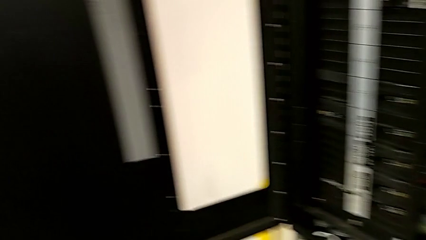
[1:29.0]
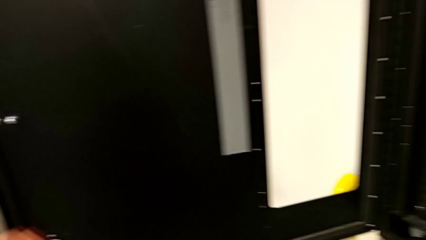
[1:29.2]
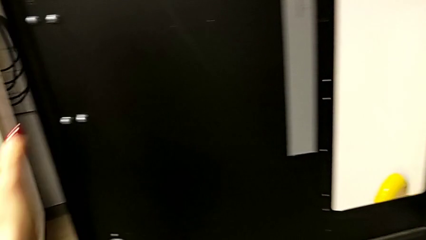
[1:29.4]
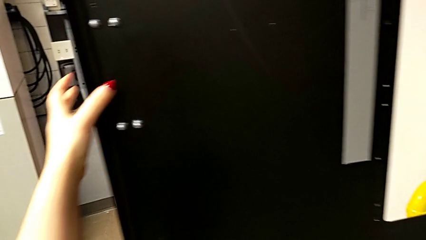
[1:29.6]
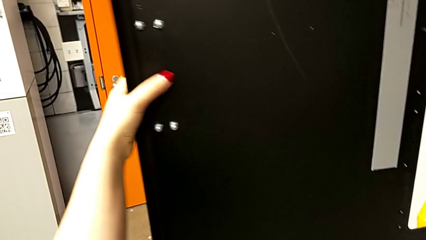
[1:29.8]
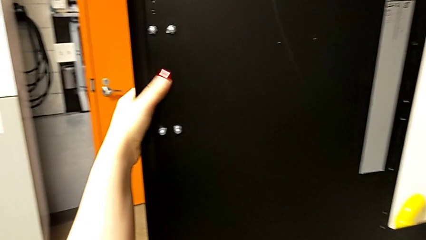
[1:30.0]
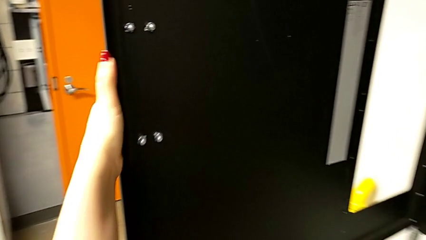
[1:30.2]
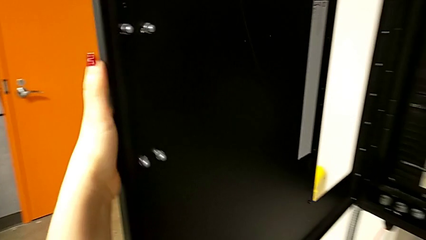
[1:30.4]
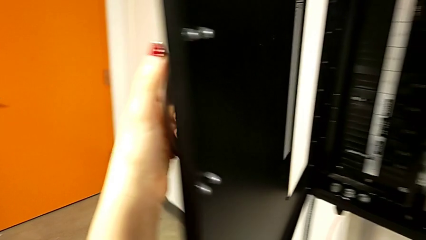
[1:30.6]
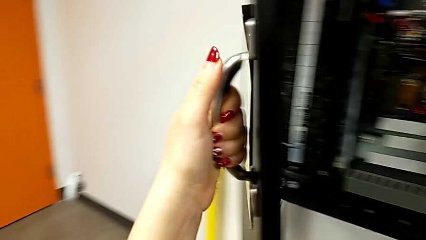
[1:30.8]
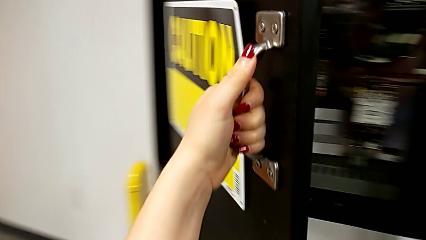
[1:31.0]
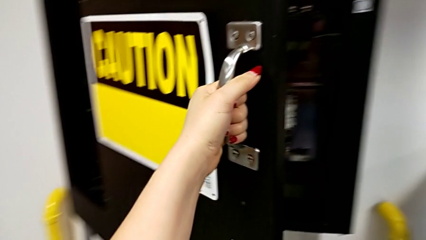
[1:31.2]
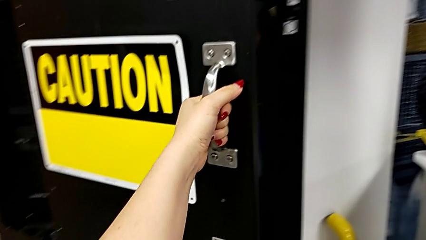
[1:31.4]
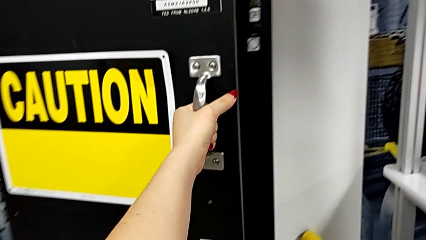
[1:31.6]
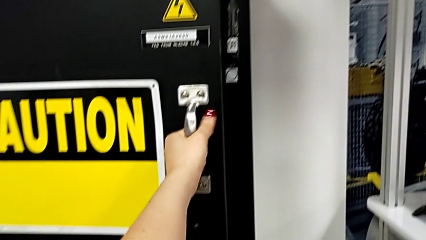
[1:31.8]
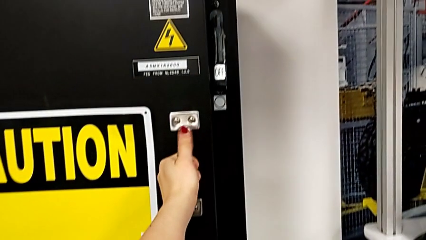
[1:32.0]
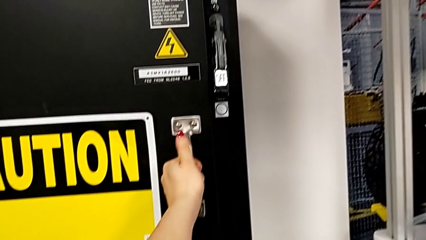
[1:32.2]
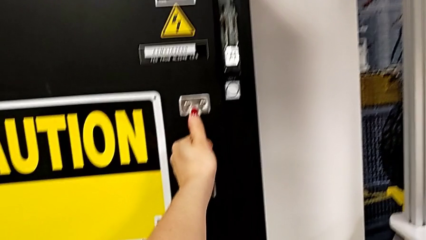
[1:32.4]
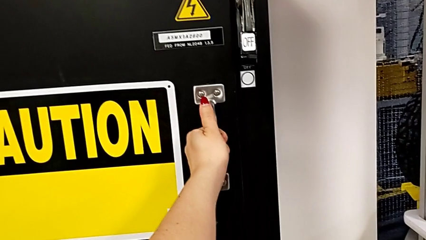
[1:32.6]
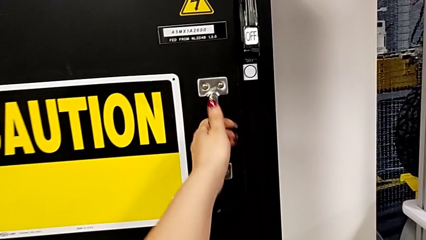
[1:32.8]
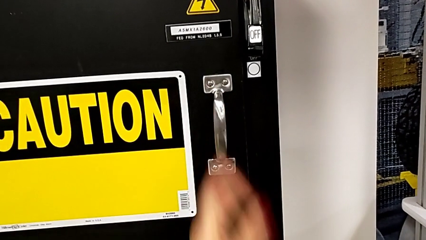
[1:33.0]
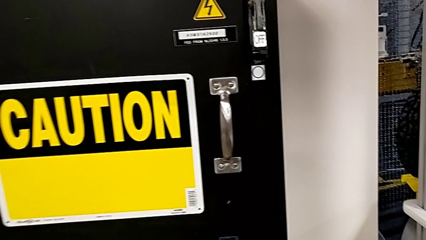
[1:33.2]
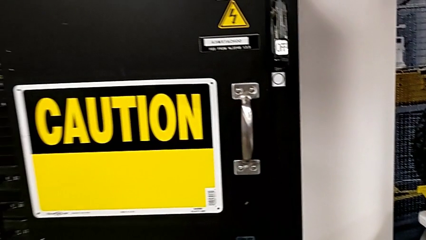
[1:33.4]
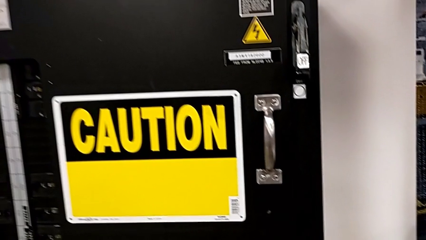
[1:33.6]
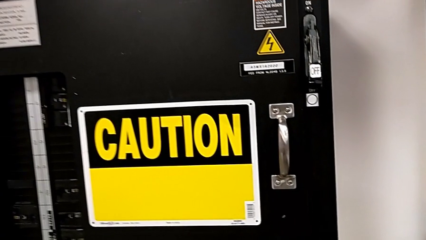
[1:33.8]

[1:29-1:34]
The camera wearer closes the panel door. They close the front panel door.

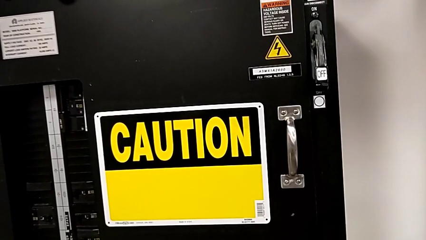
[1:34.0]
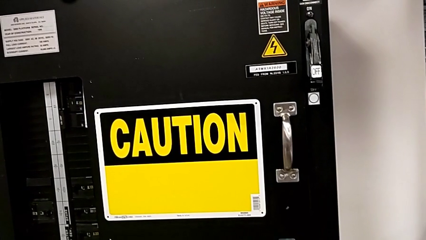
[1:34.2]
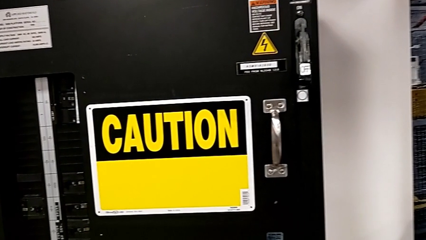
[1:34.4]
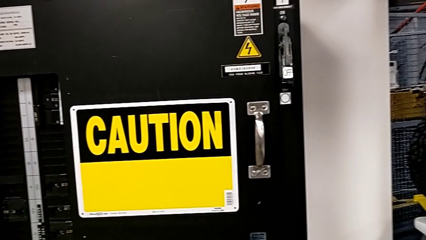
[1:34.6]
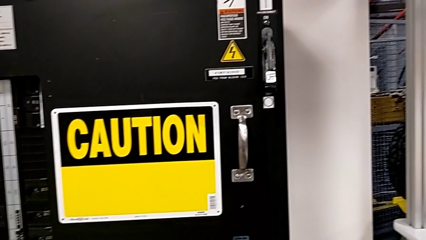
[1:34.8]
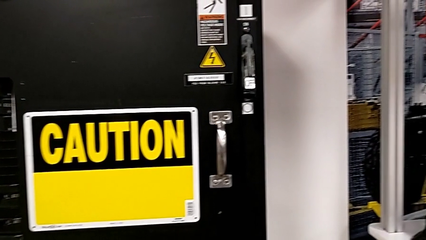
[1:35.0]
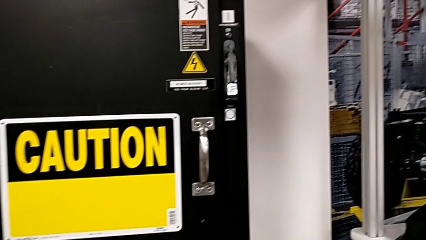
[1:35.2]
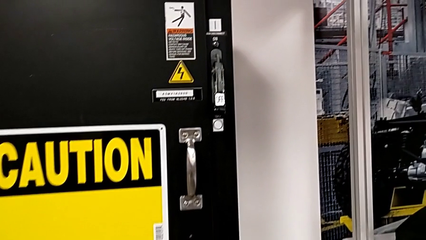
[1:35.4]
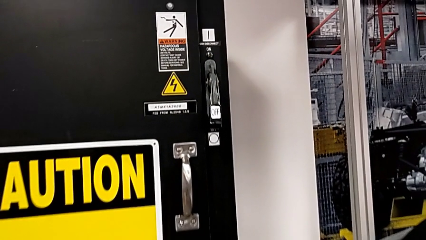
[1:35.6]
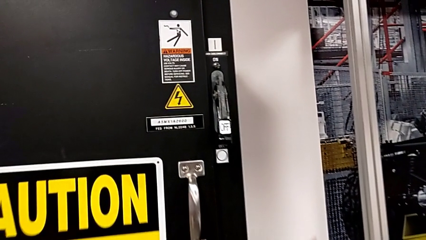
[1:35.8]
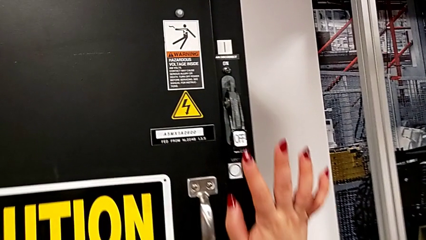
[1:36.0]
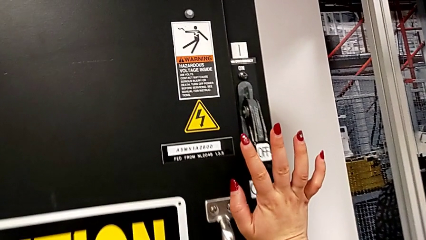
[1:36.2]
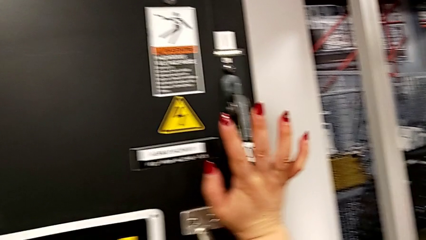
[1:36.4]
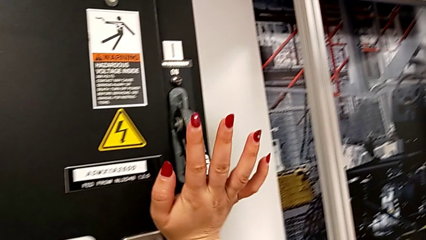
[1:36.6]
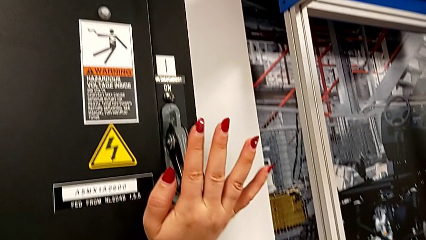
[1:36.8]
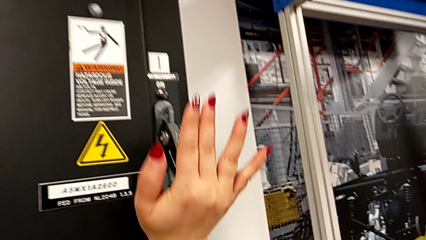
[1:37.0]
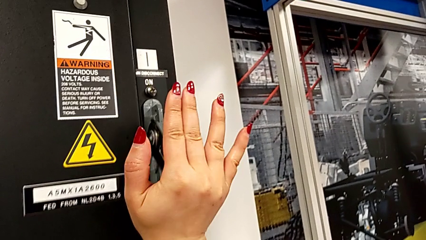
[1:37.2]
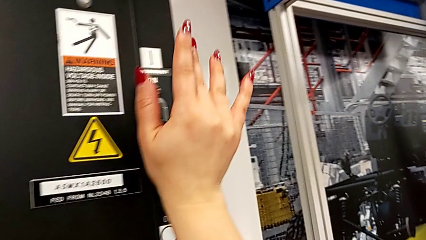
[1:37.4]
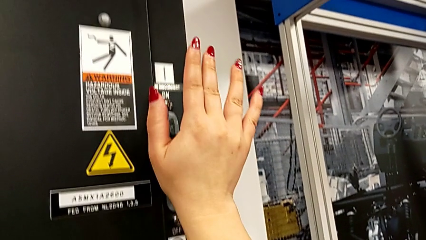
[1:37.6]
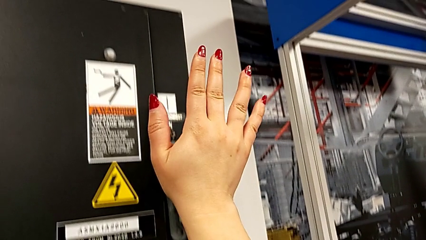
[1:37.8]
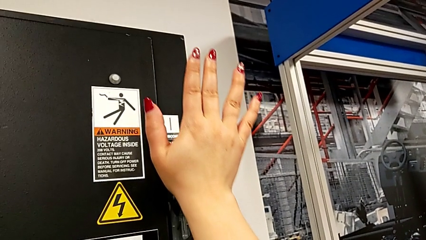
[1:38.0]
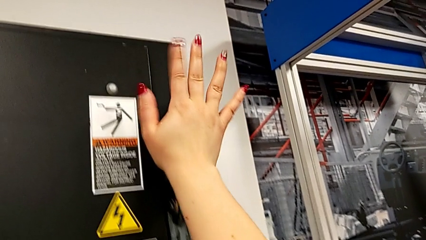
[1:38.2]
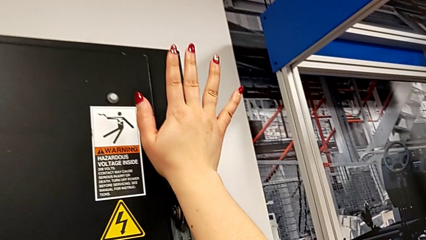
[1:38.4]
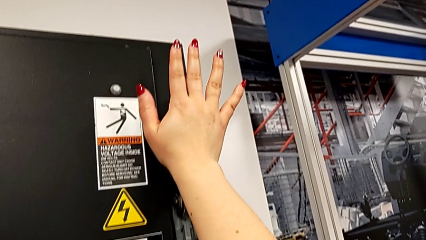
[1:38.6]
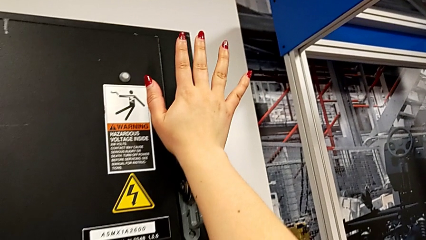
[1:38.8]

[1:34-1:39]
The camera wearer turns on the main power. They pull the lever.

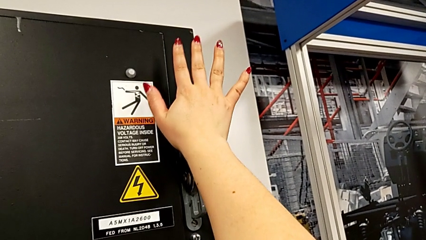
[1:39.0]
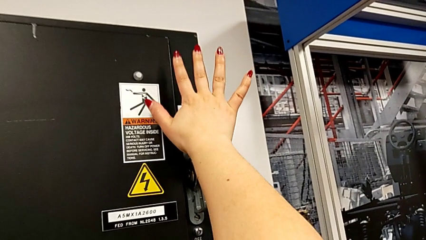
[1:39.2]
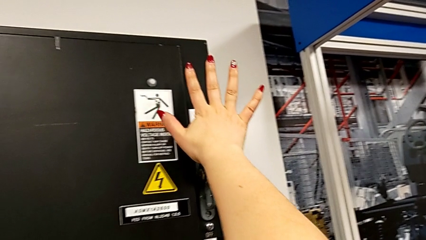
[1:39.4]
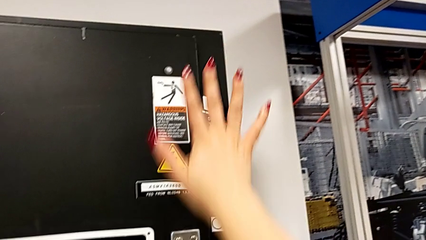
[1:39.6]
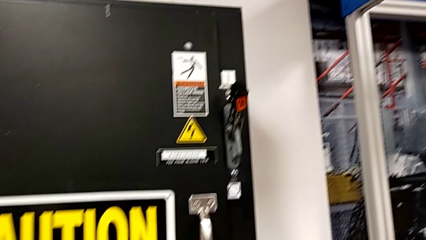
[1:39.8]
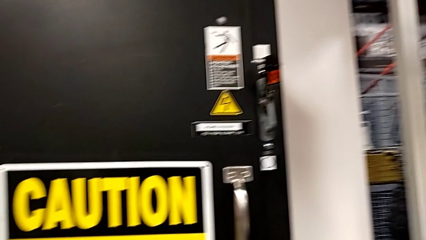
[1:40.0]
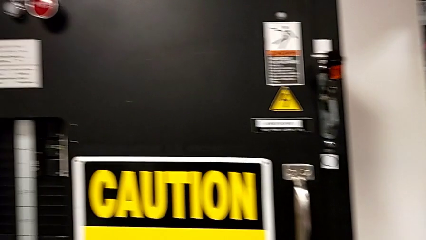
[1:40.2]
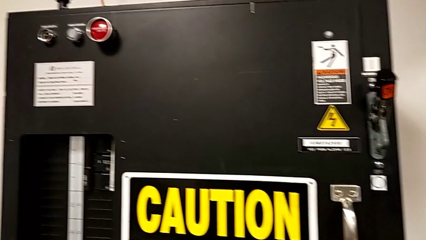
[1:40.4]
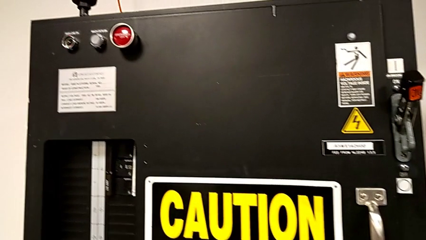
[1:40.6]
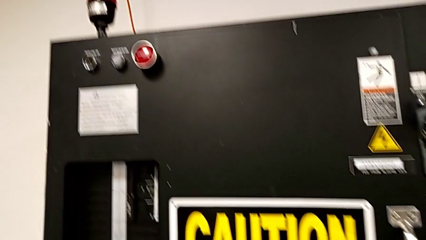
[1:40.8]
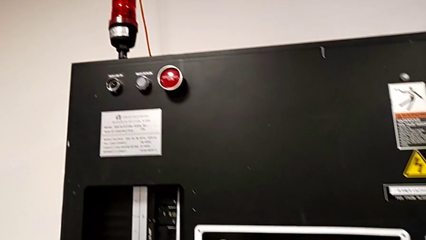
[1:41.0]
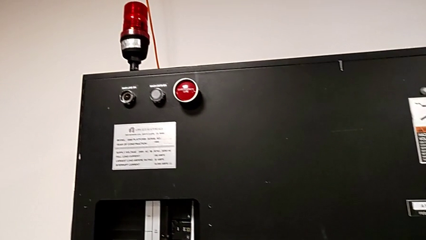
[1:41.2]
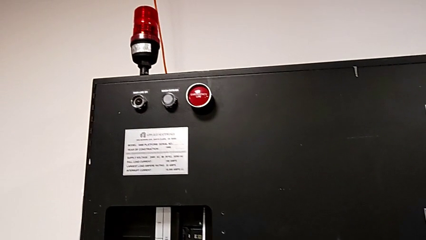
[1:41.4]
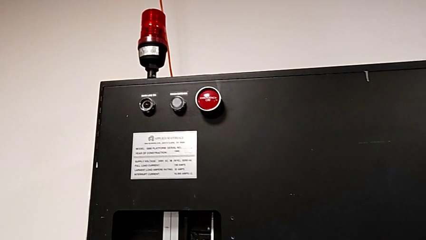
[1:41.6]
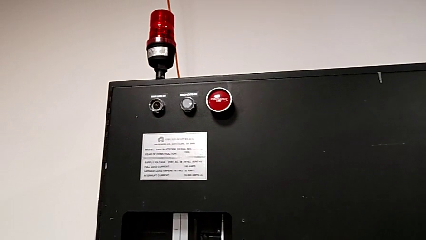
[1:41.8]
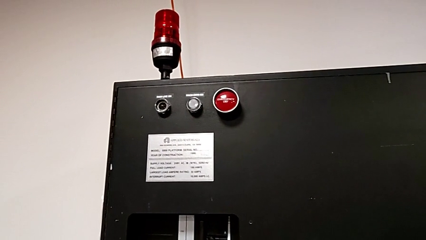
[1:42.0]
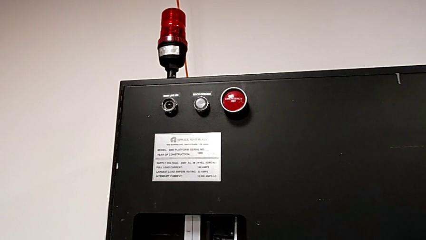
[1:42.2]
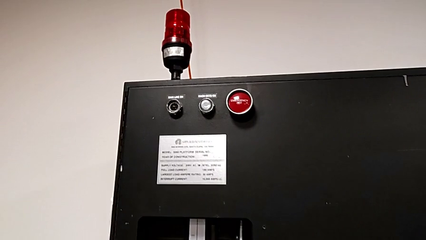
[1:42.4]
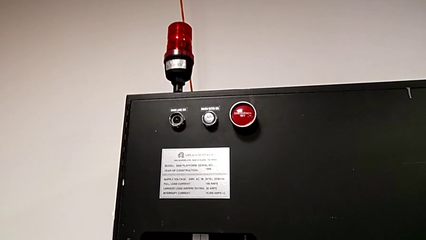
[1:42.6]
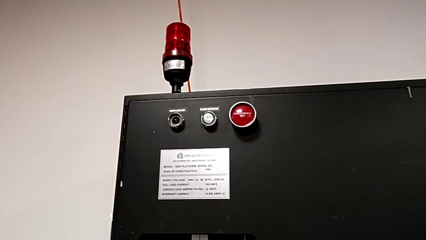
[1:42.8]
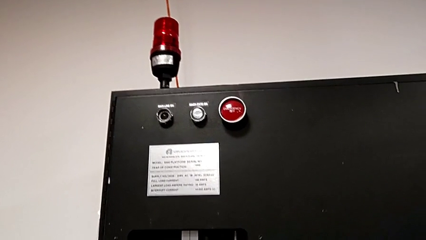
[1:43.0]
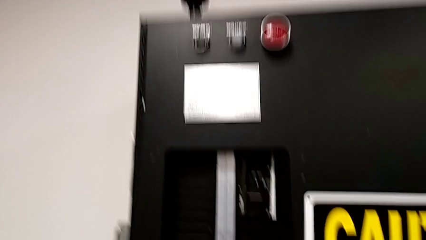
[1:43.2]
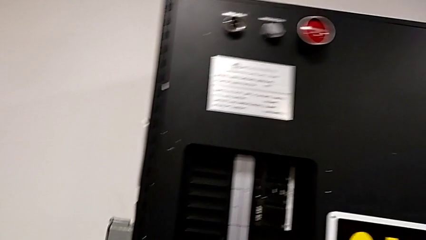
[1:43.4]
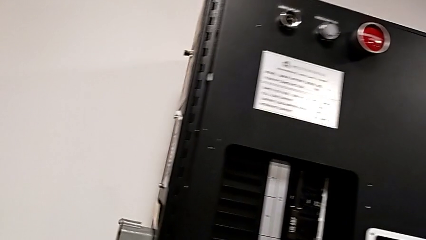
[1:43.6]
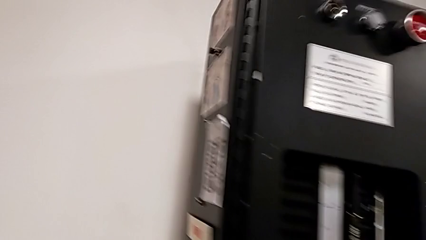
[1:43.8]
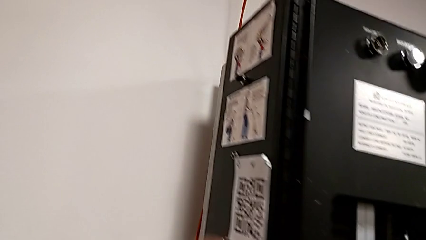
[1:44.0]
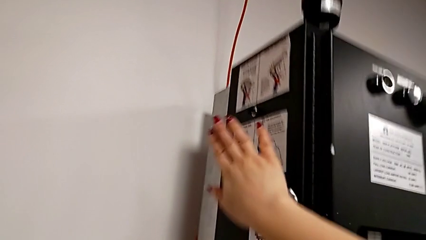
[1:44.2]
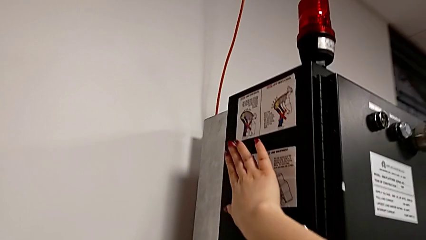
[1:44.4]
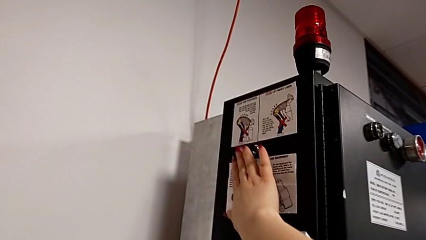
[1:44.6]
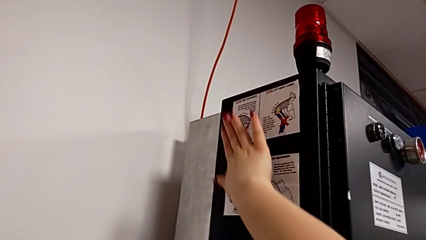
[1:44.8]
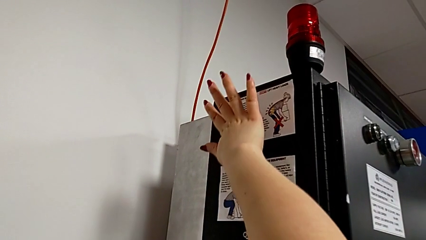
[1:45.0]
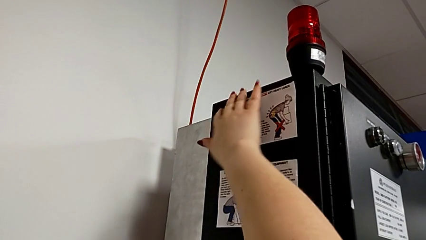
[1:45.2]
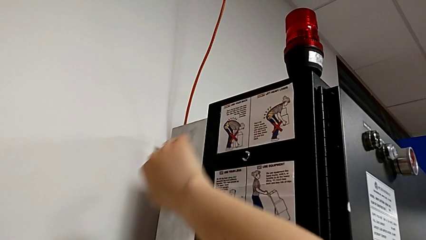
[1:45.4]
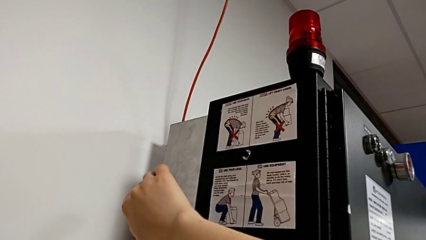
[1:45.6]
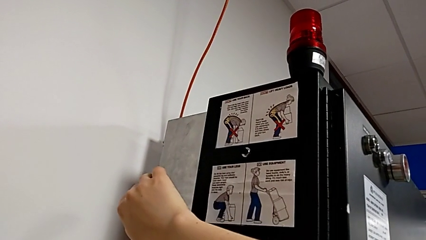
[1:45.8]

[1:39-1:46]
The camera wearer is pressing the reset button on the left side of the second break box. They begin to press the reset button.
